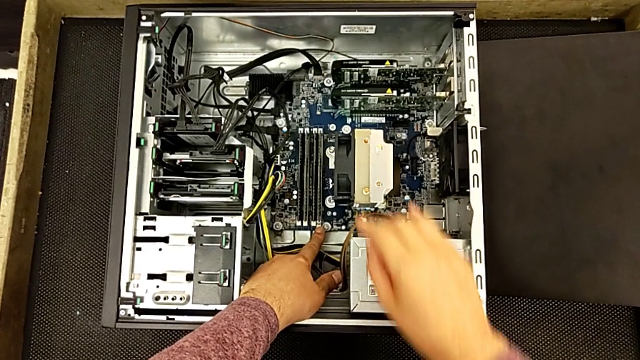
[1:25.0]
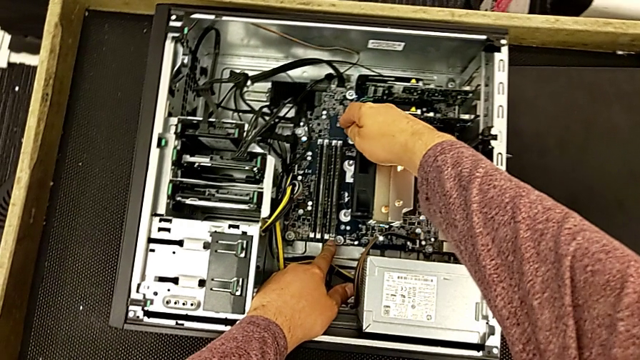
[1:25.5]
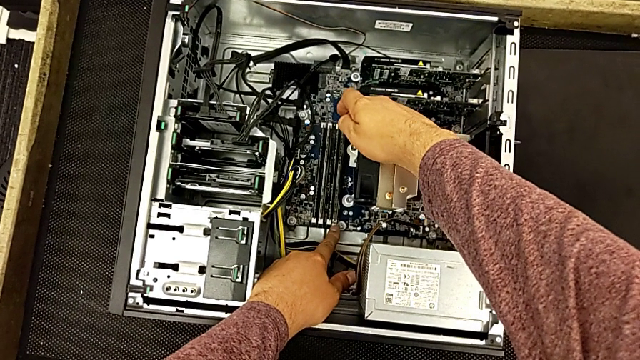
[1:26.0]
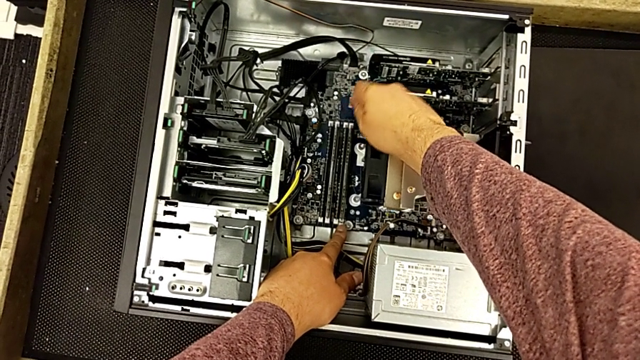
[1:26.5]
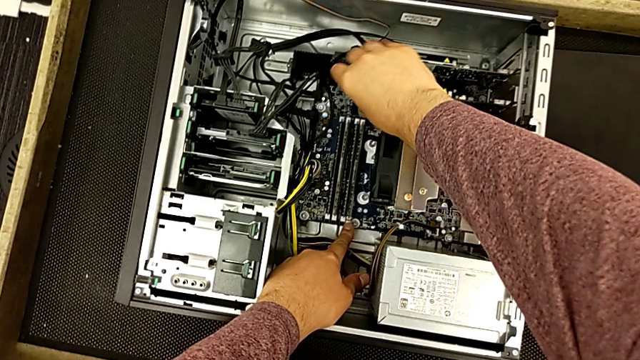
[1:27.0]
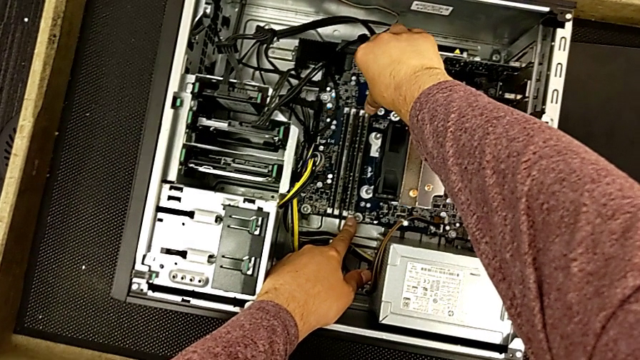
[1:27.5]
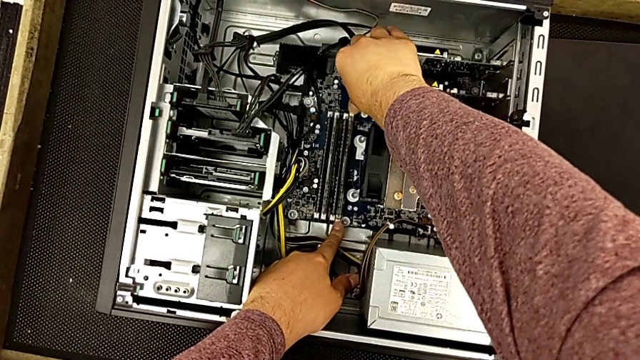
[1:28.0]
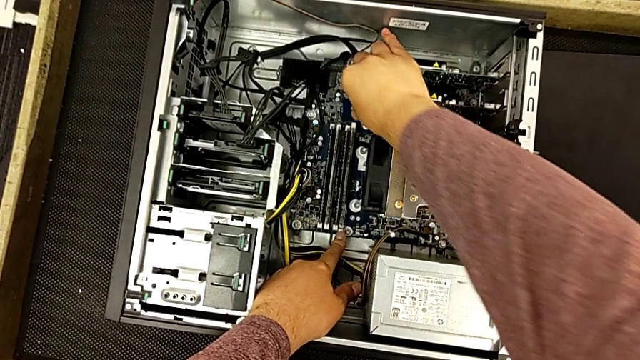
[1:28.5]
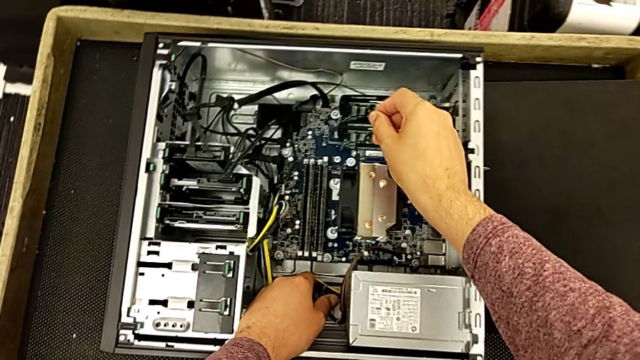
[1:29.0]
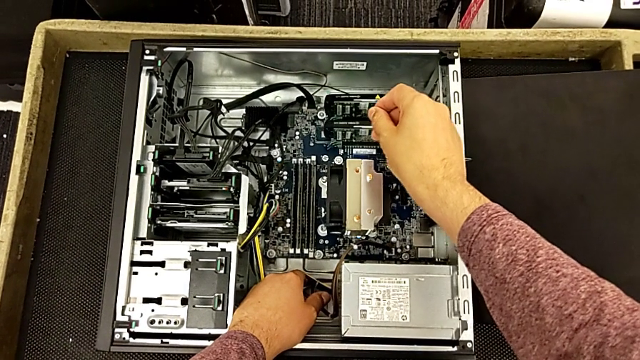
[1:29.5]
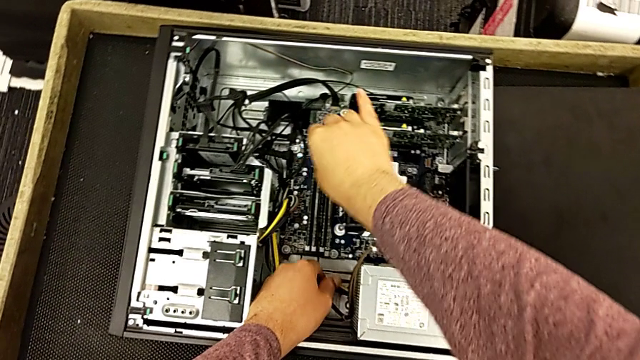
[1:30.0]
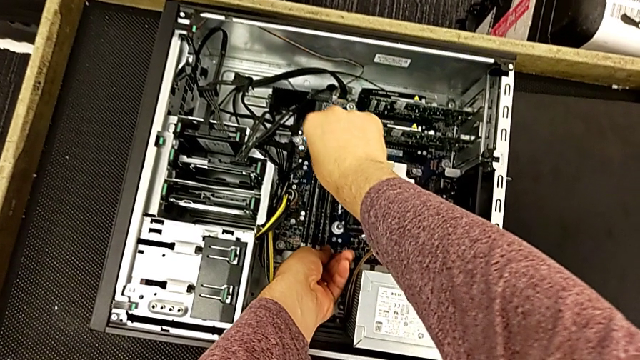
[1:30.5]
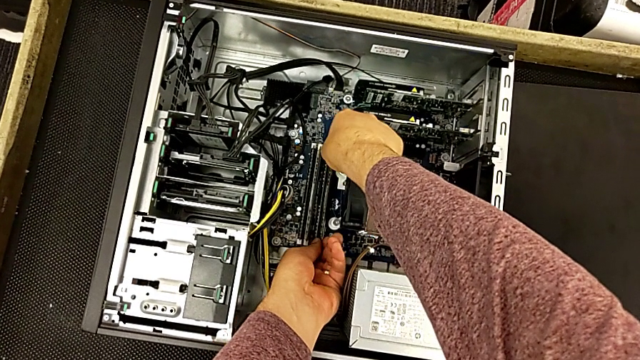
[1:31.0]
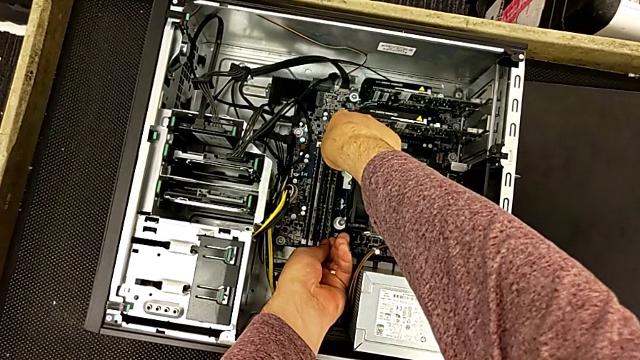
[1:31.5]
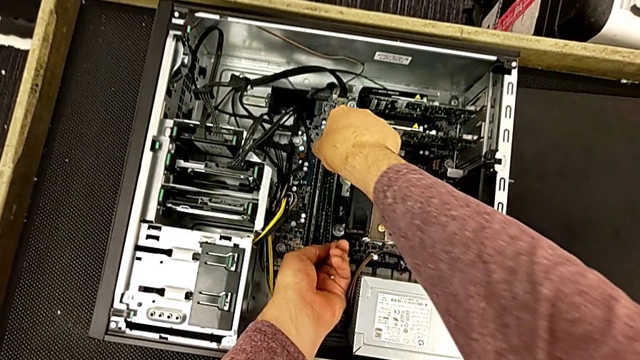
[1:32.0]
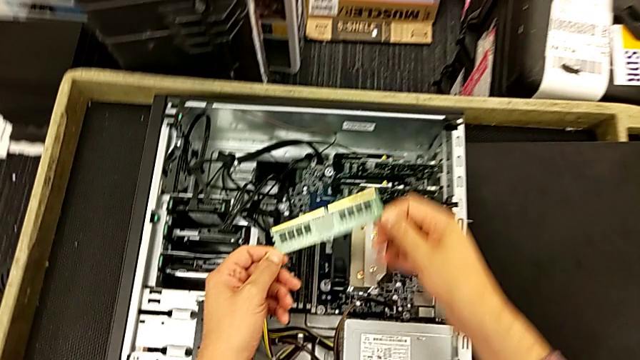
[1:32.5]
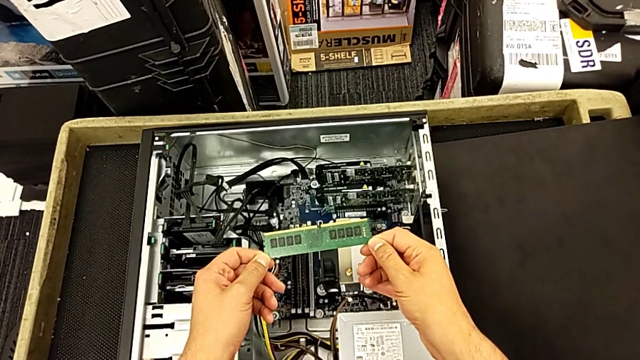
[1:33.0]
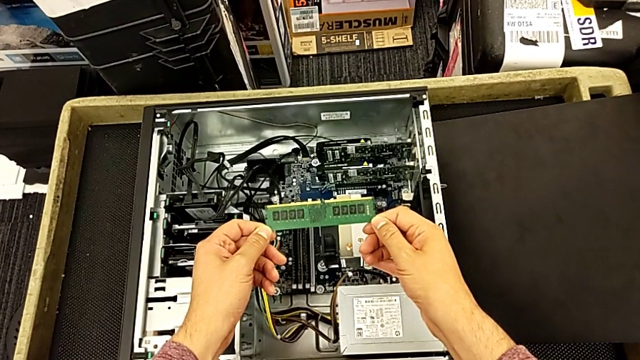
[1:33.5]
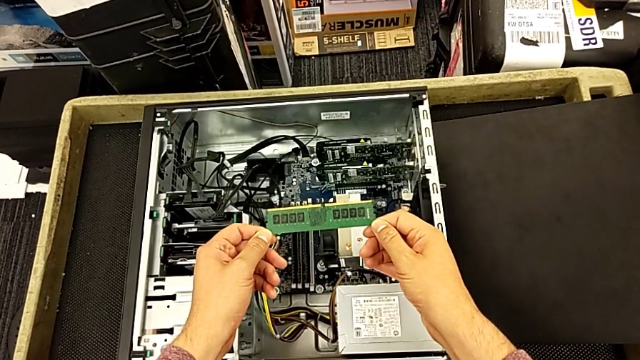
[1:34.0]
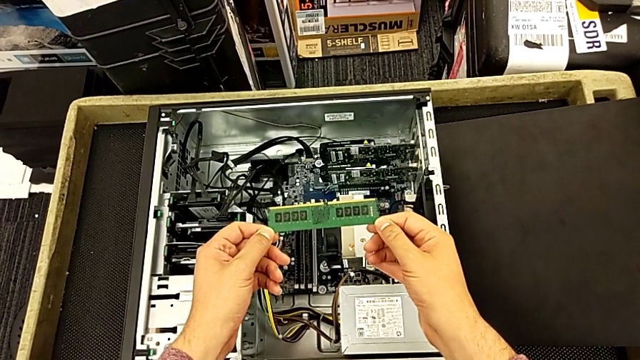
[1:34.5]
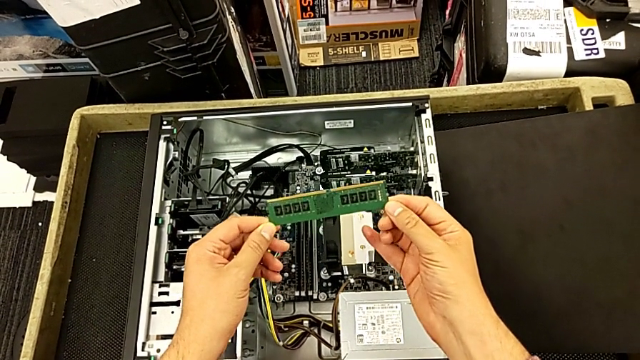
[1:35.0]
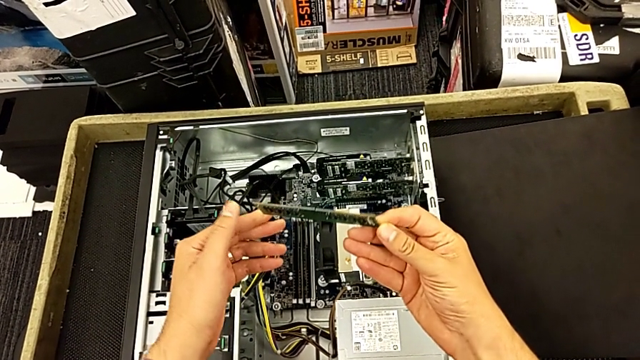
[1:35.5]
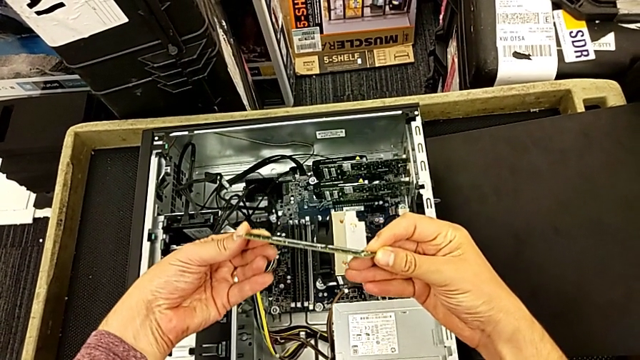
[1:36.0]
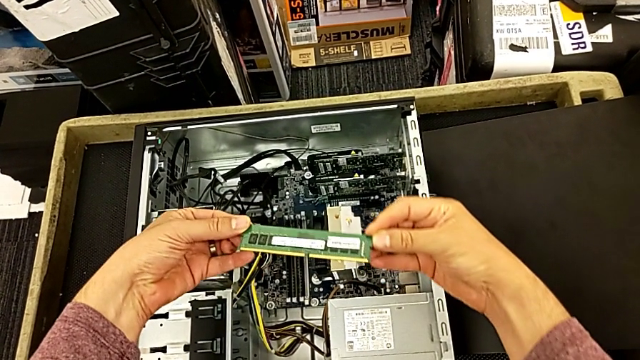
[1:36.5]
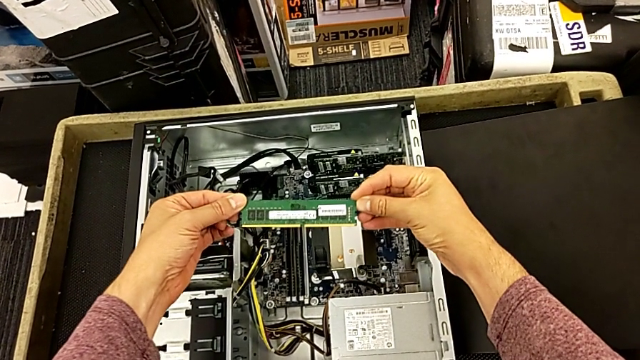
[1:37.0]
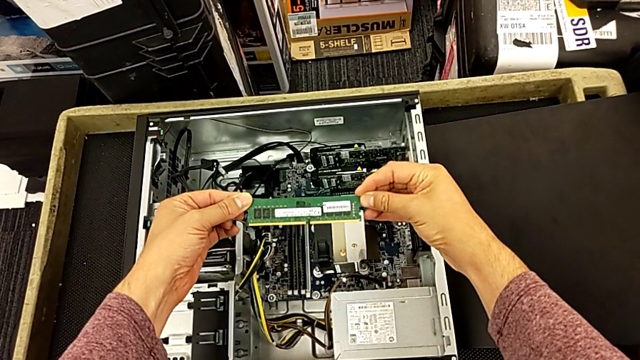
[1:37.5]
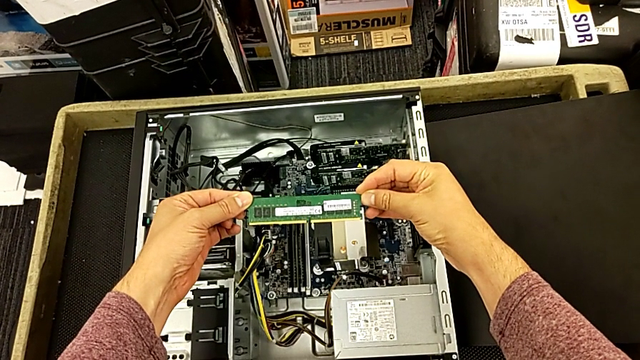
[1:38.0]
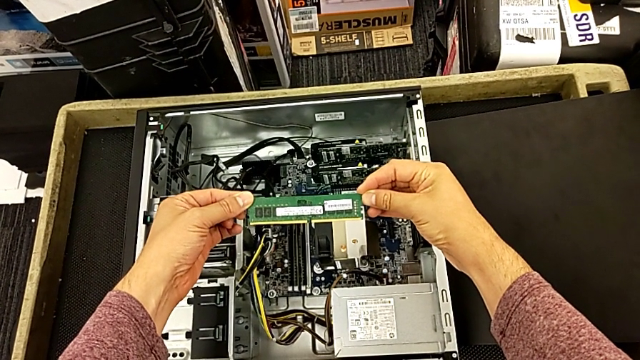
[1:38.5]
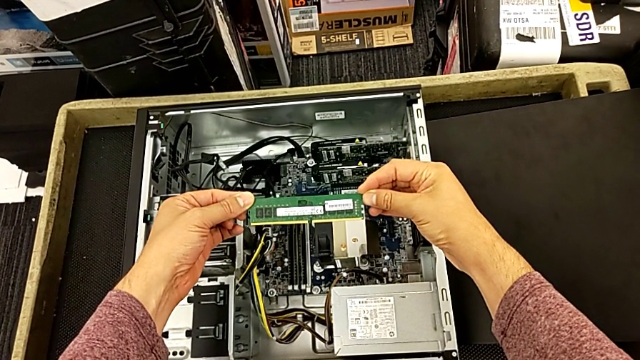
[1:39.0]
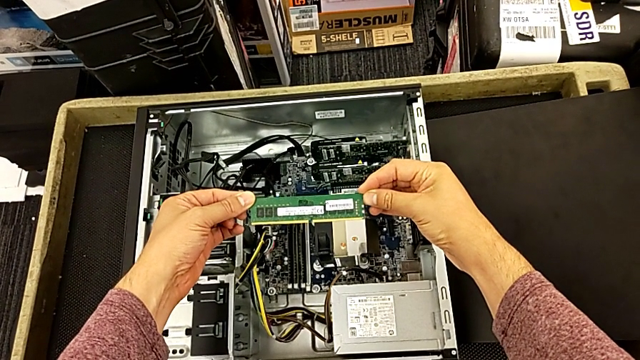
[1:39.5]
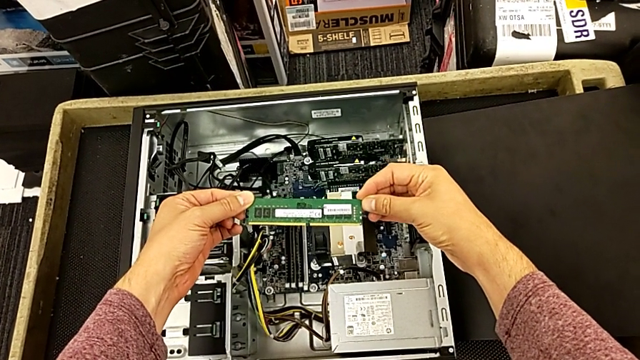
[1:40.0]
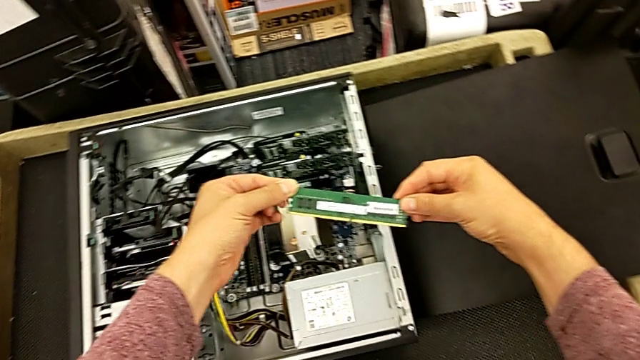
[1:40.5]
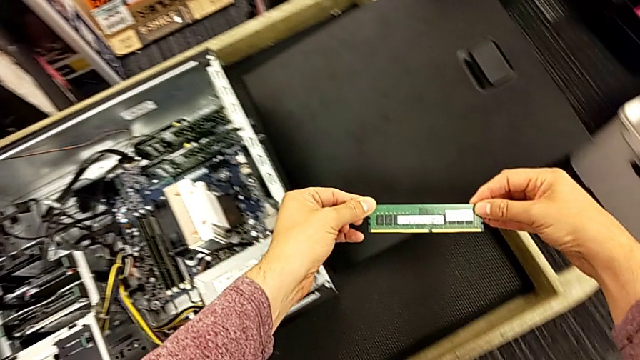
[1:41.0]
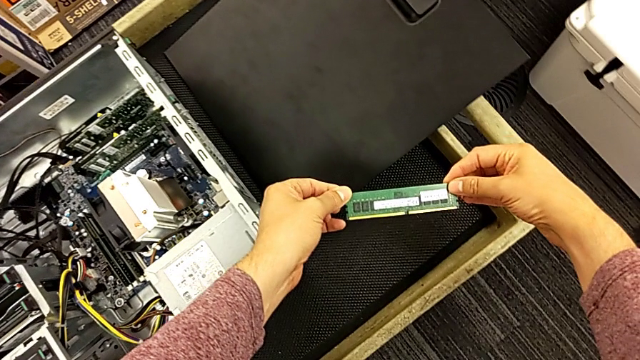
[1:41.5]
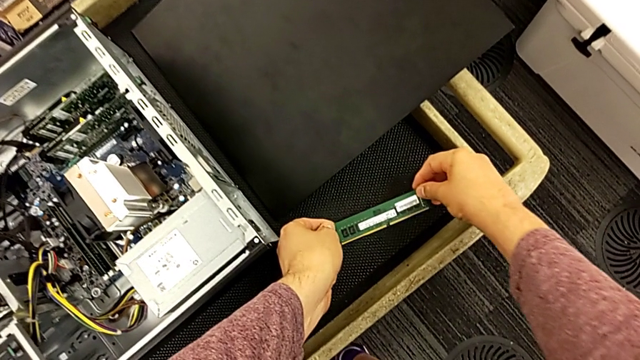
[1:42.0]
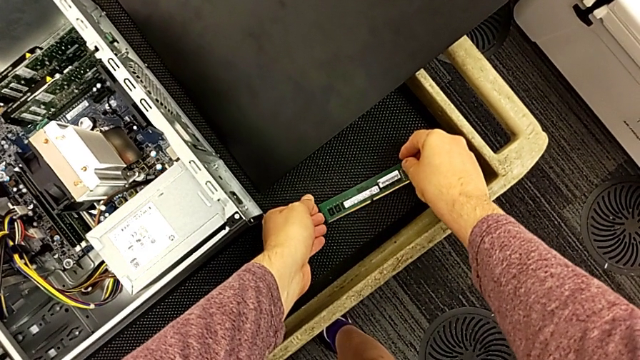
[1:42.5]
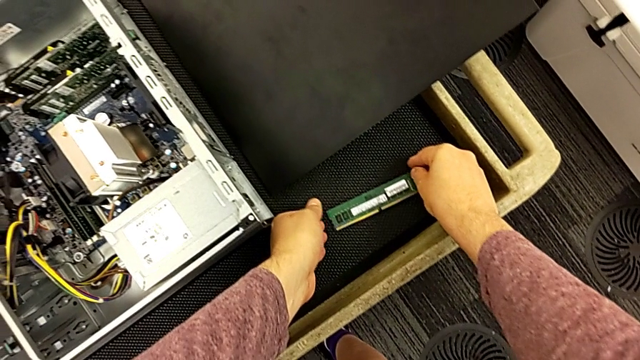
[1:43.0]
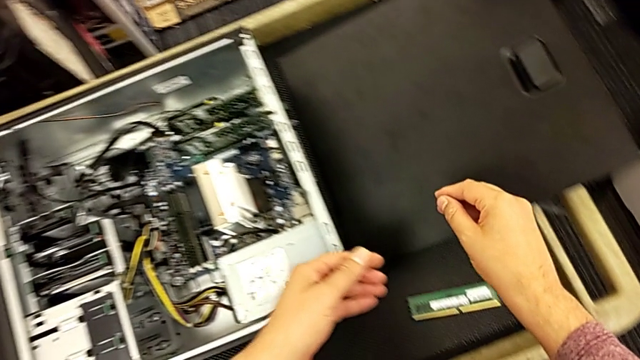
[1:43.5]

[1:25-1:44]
The camera wearer removes the first RAM card. They press the first RAM tab, withdraw the first RAM, hold it, flip it, hold it and place it.

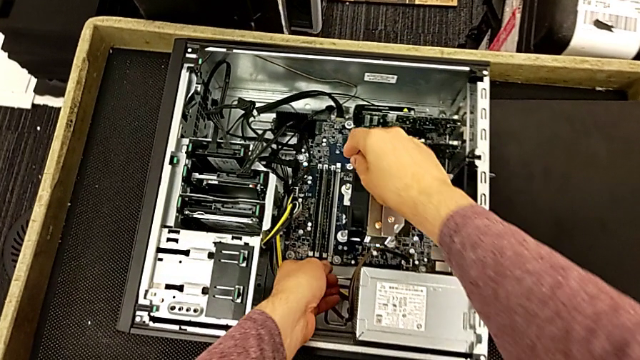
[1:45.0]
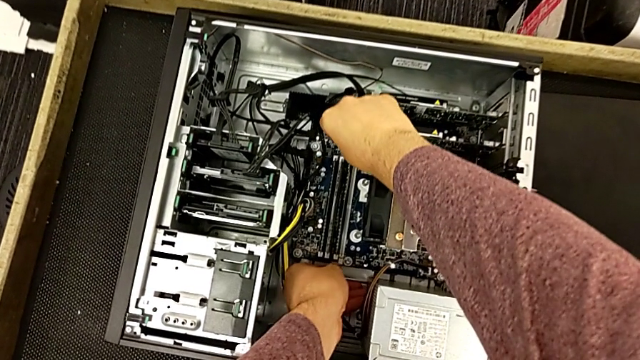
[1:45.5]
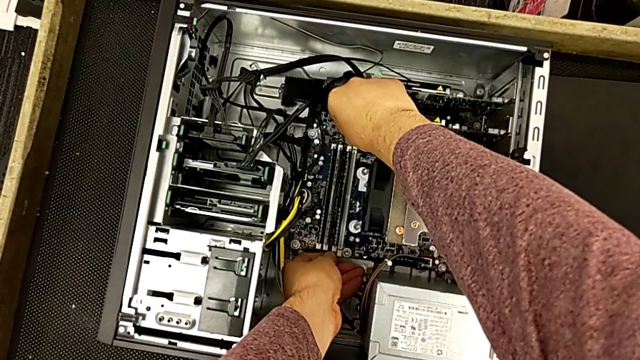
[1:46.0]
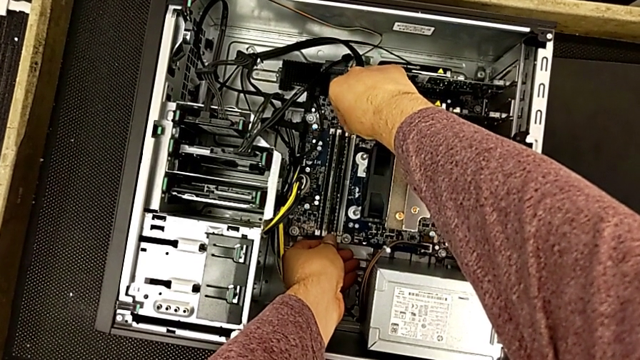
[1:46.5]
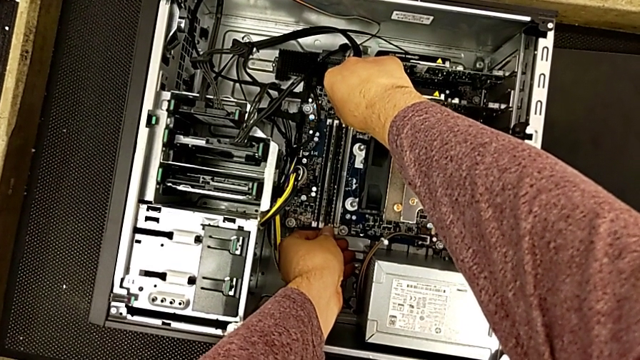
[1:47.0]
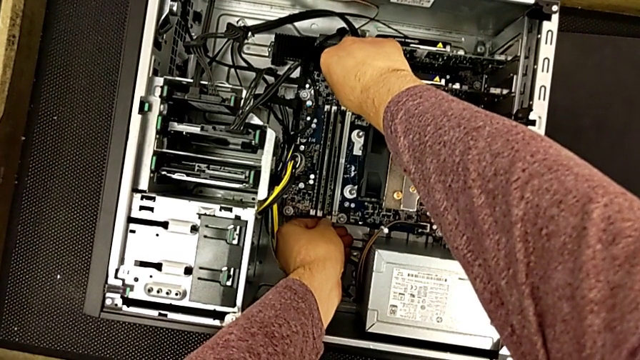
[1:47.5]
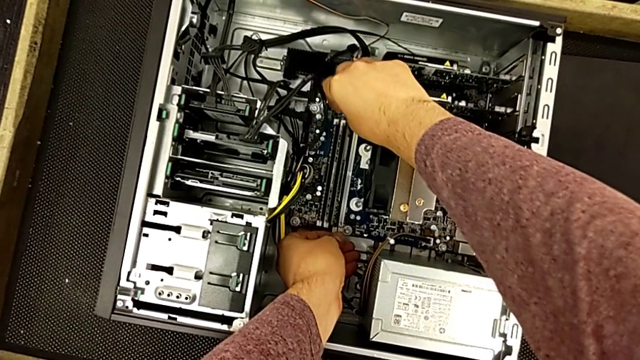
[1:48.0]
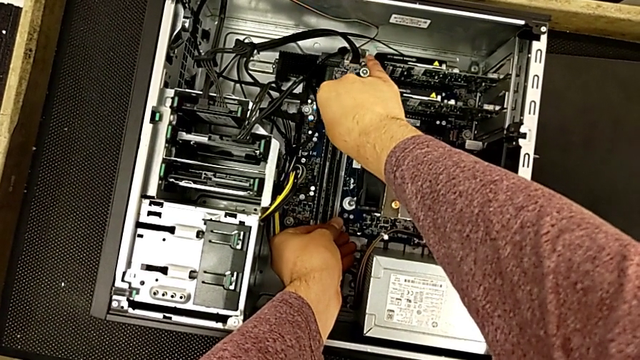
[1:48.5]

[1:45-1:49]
The camera wearer is removing the second RAM card. They press the second RAM tab.
